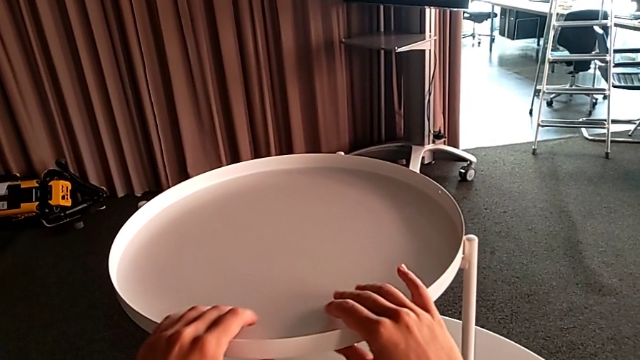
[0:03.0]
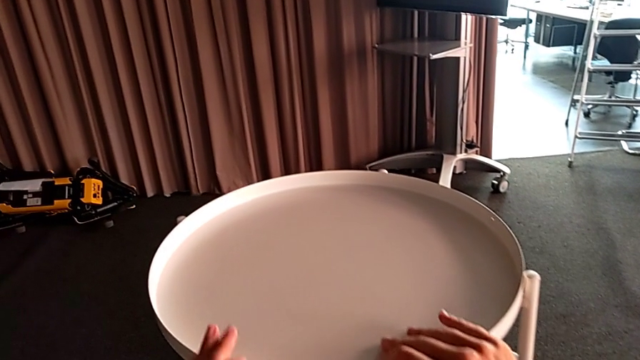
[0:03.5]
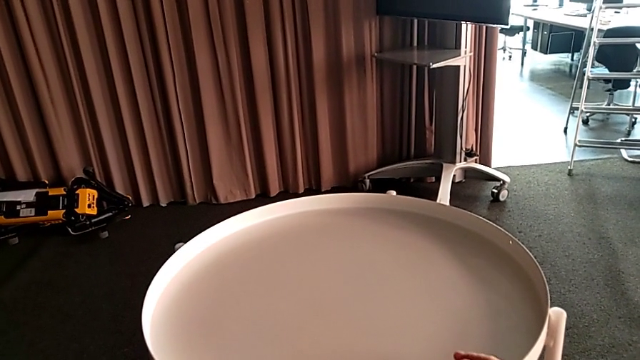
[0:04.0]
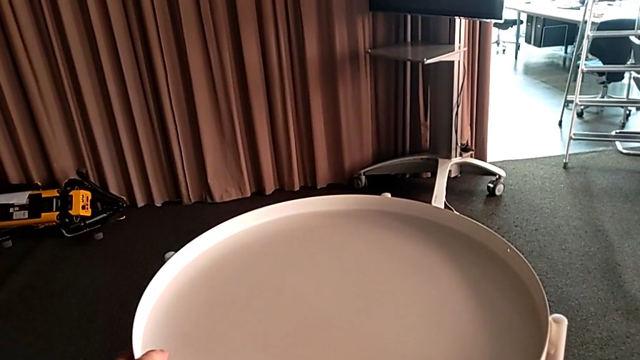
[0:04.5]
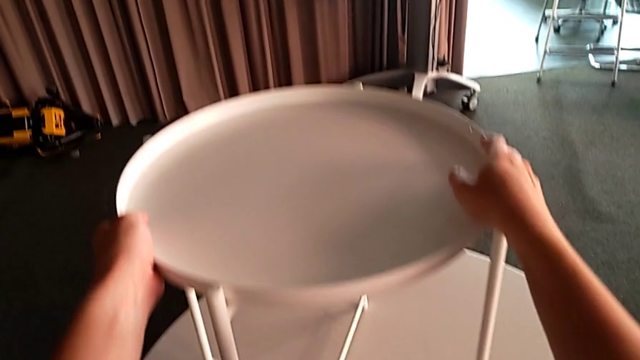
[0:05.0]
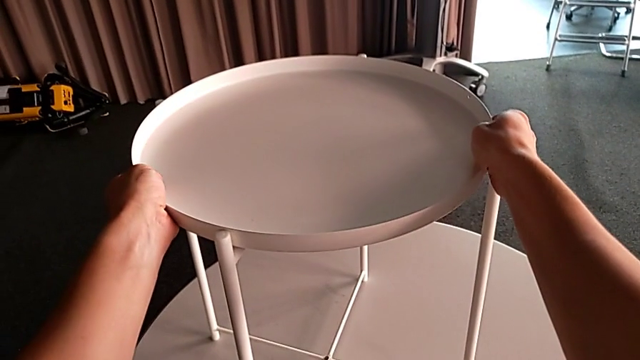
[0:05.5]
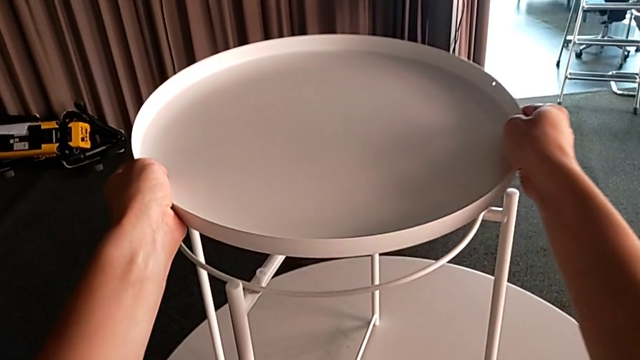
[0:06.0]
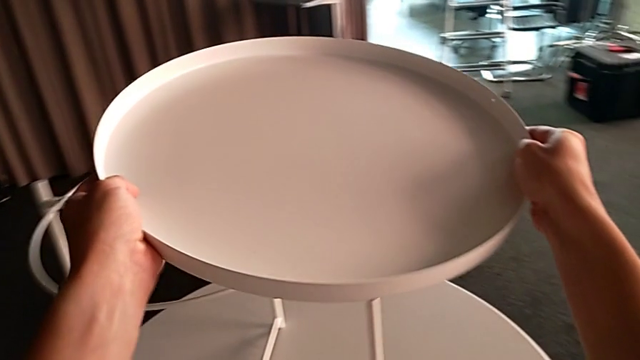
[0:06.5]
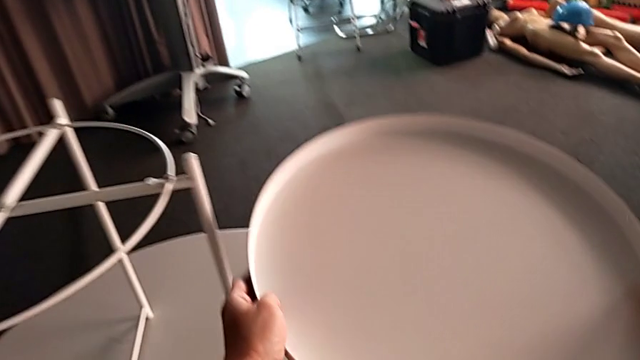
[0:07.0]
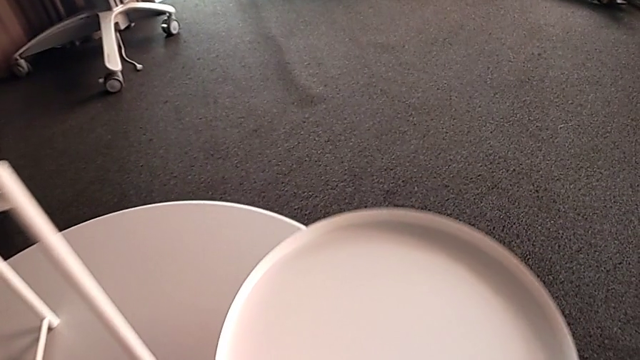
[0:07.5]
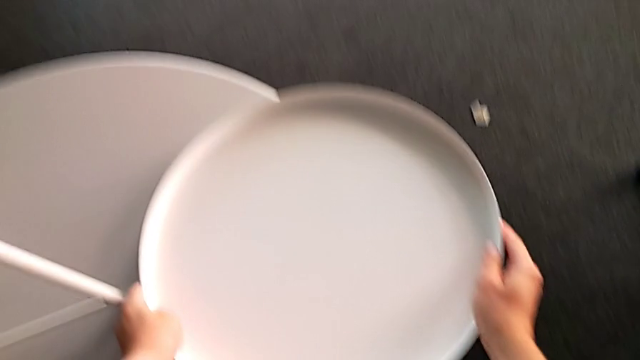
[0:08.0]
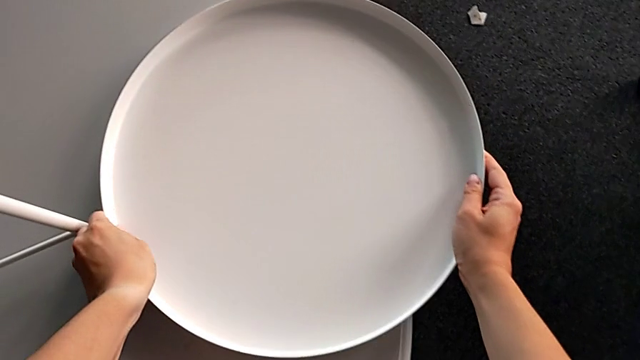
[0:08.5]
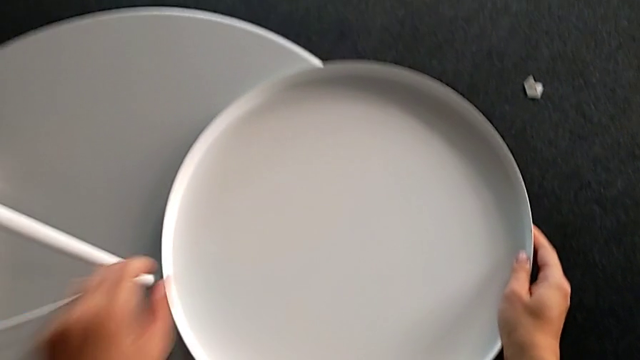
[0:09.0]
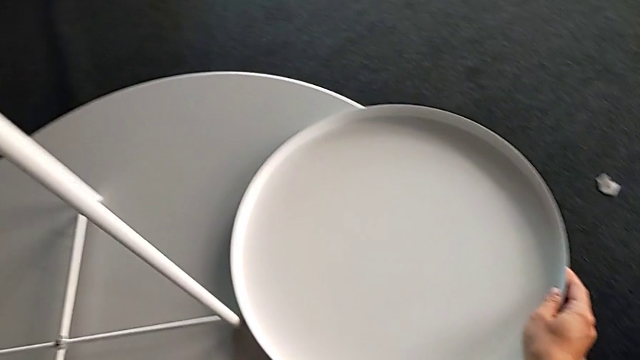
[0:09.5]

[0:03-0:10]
The camera wearer disassembles the top tray of the table Gladom. They grab the tray, disassemble it, place it and slide the tray table.

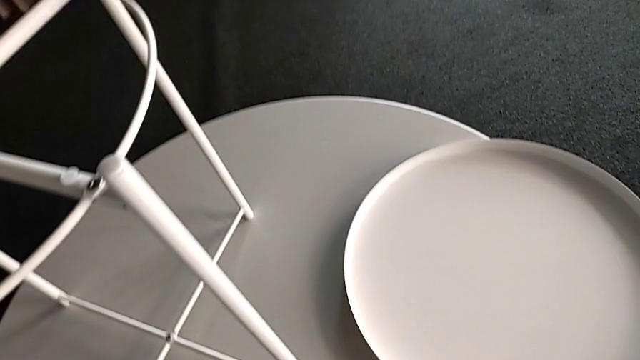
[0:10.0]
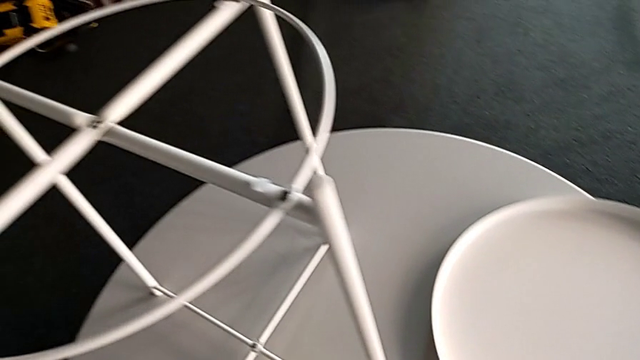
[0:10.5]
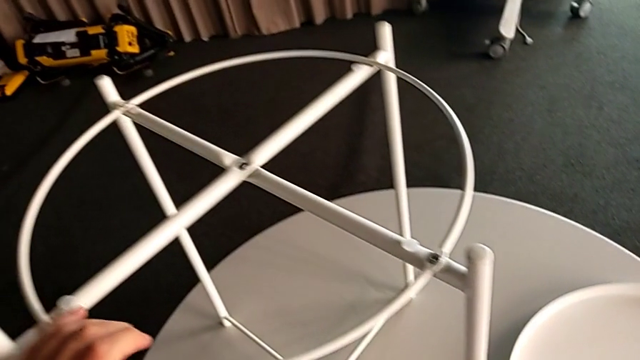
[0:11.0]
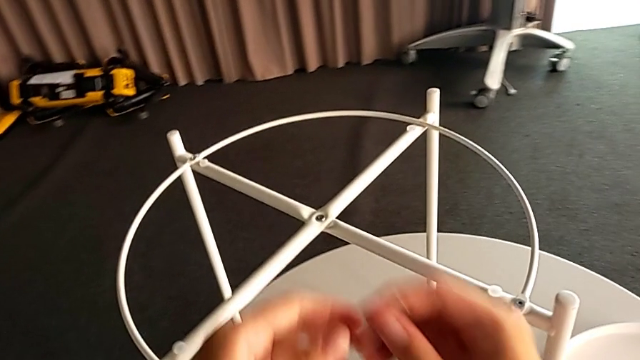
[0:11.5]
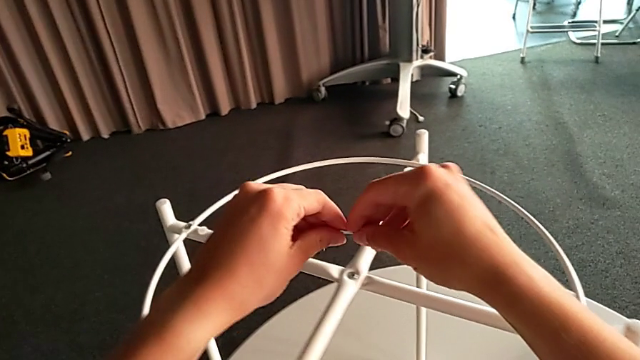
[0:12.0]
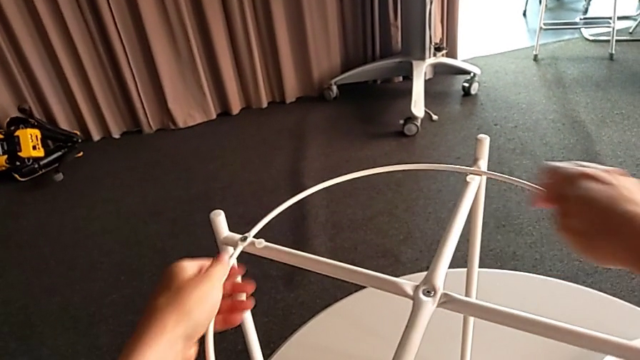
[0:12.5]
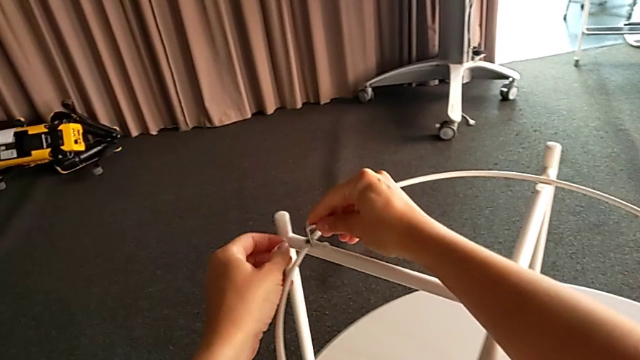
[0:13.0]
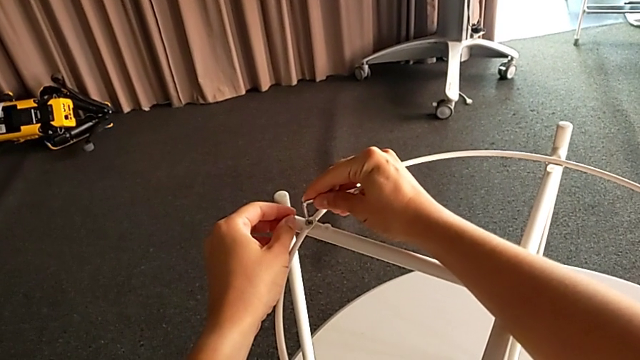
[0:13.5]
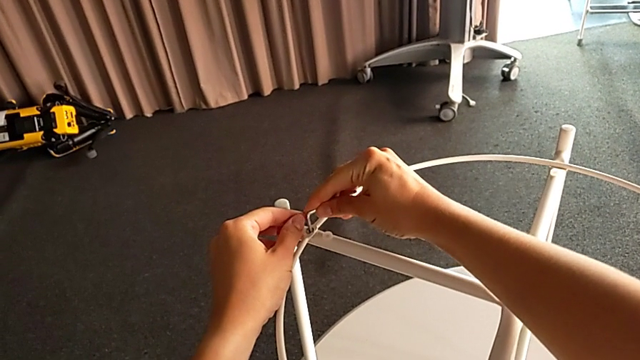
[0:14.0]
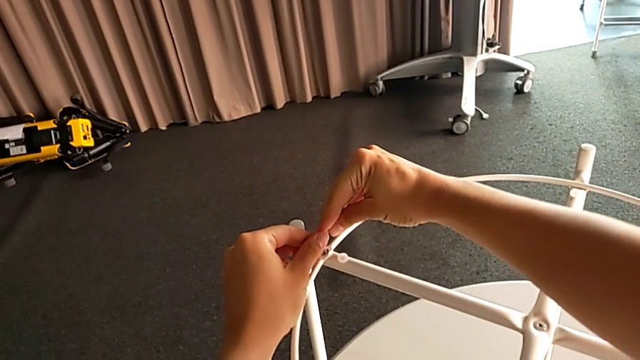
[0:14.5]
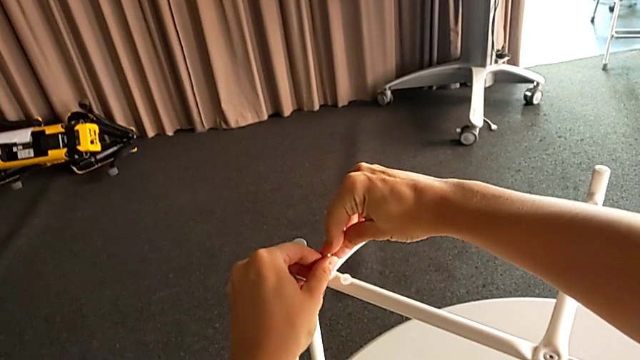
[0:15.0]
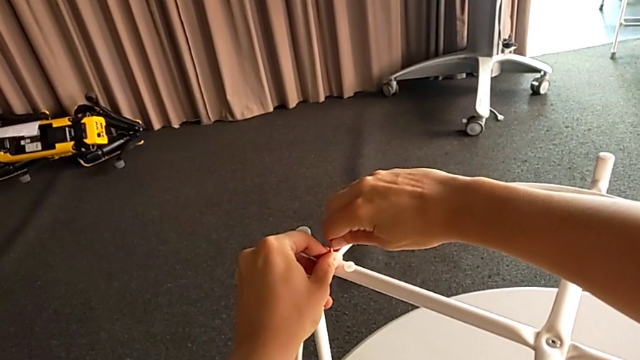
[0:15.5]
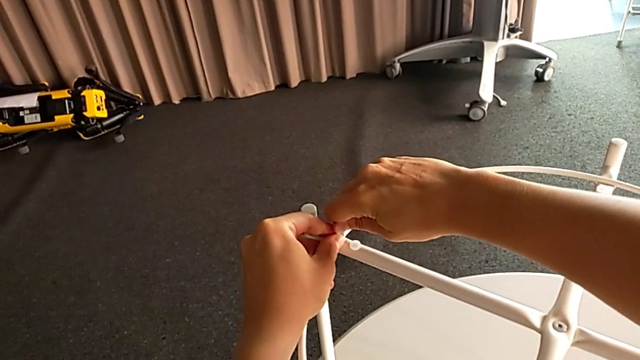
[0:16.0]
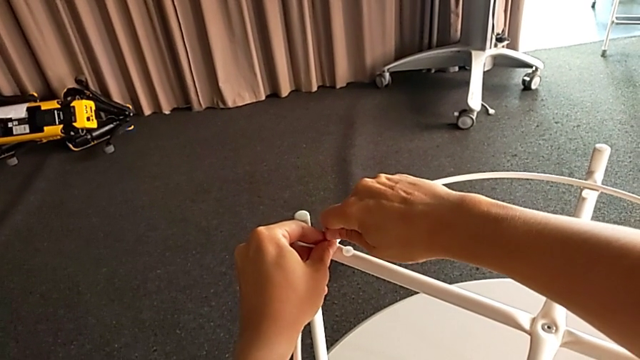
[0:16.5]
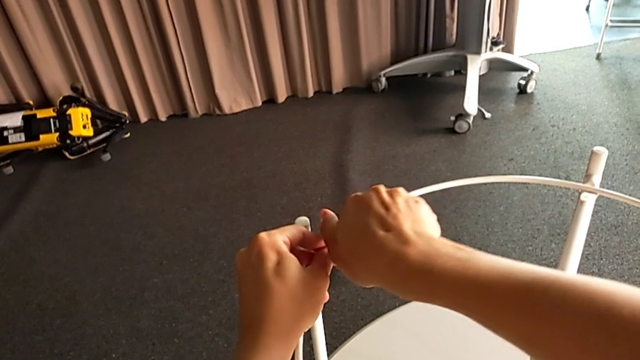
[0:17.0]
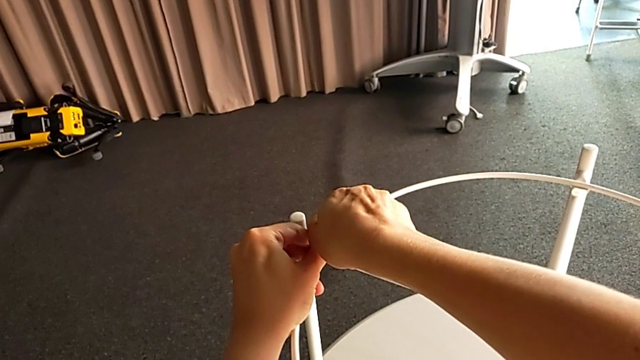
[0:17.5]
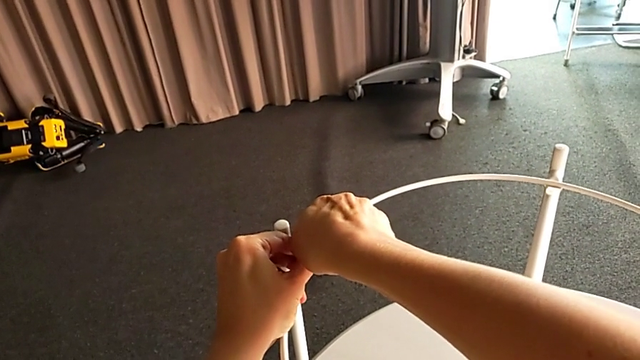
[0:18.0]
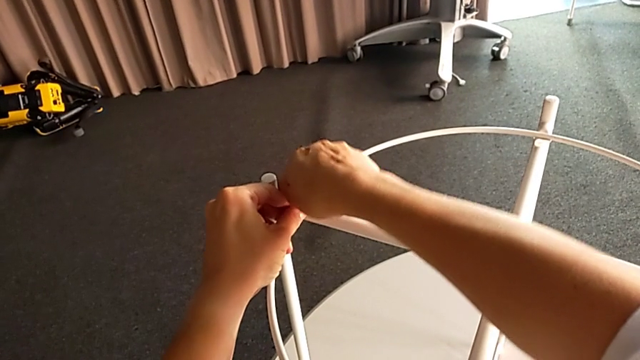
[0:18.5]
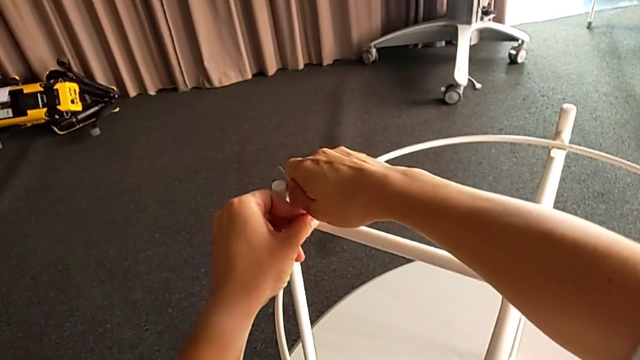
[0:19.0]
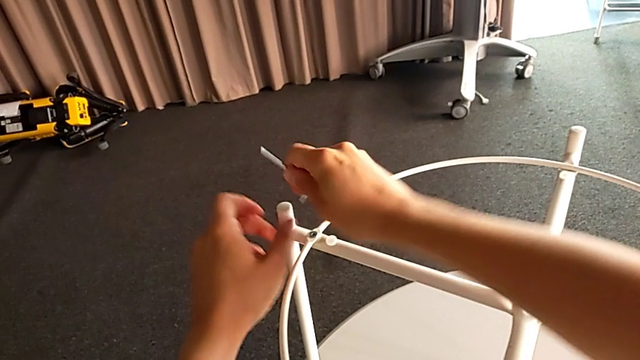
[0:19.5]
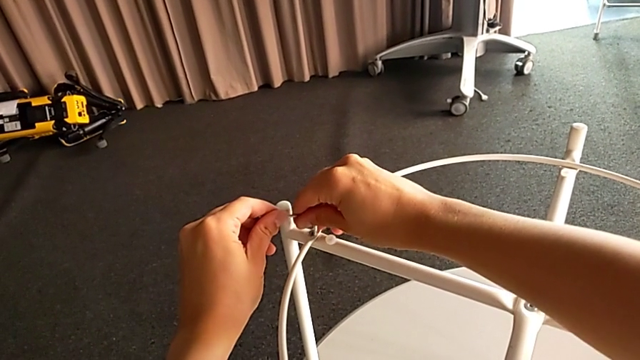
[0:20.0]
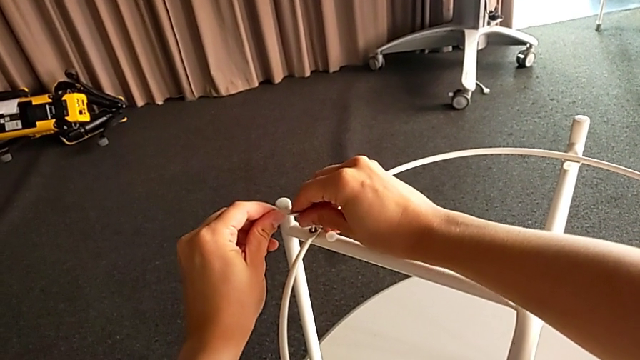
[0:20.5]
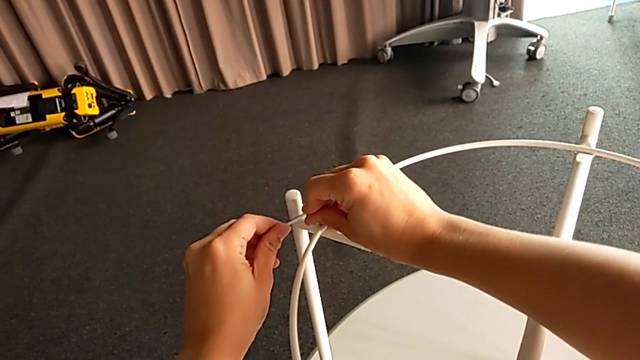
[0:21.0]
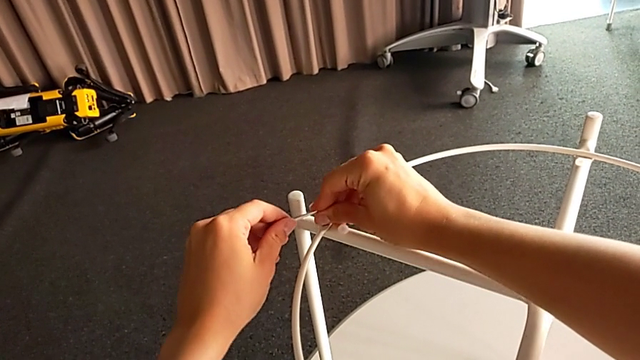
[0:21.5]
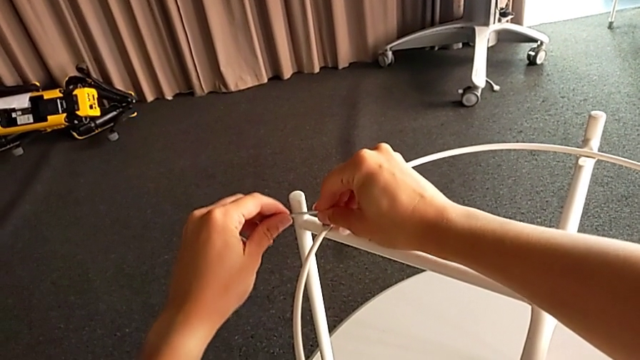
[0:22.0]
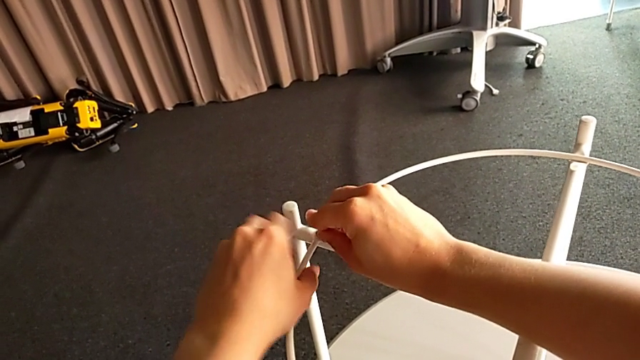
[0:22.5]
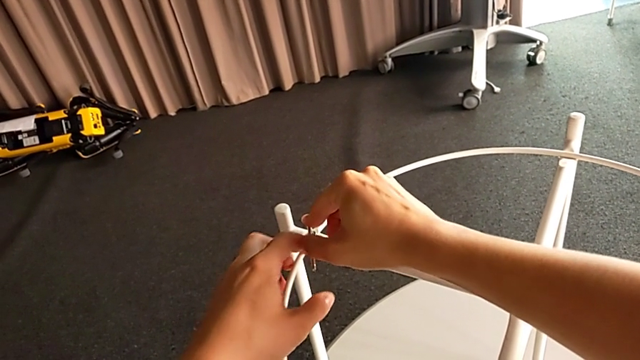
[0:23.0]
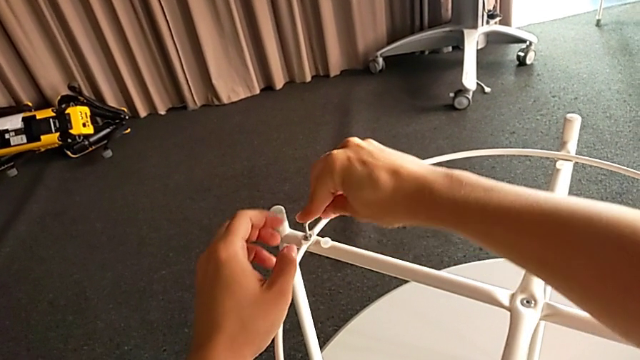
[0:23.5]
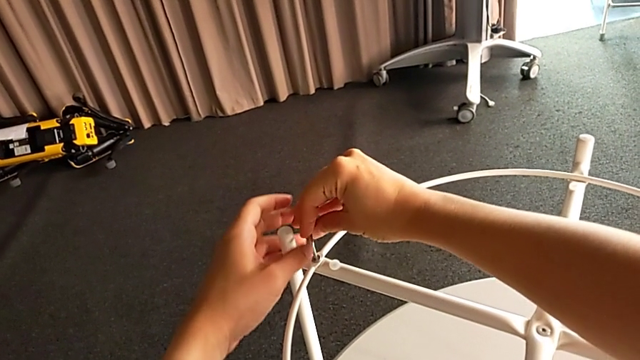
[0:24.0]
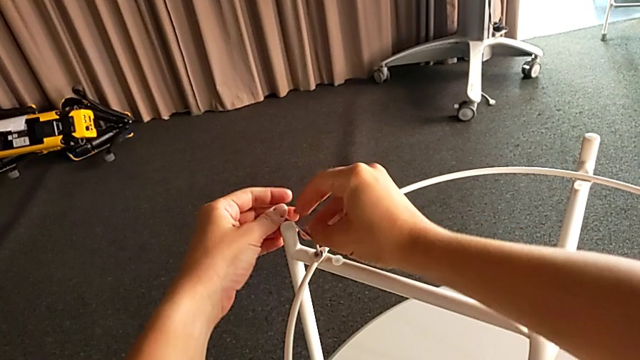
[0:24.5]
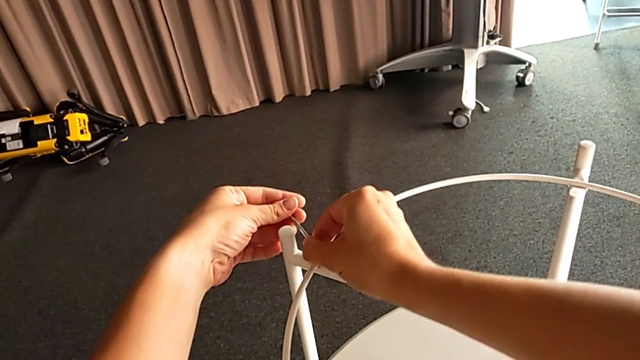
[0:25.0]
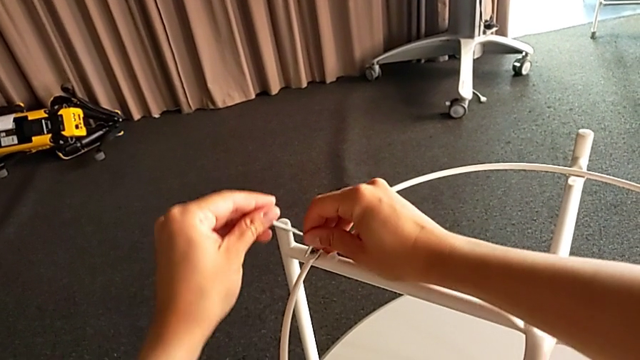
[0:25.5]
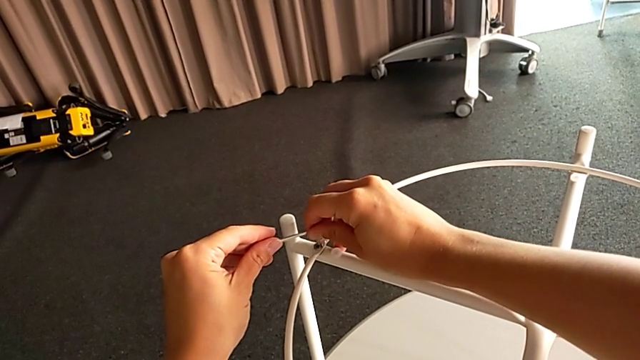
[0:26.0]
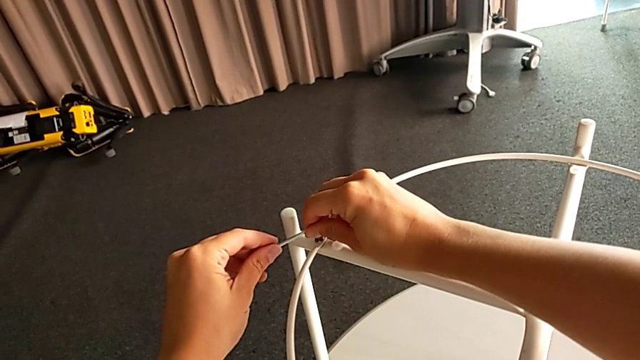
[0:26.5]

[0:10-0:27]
The camera wearer is unscrewing the circle of the legs. They grab the Allen wrench, approach the hex socket head, insert the Allen wrench and begin to unscrew the hex socket head.
